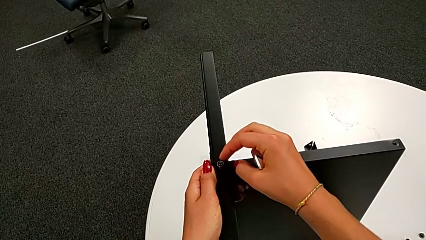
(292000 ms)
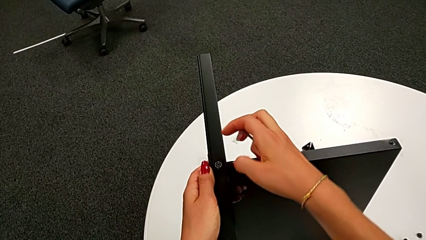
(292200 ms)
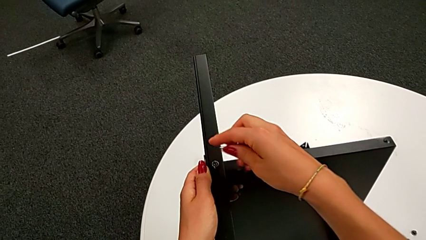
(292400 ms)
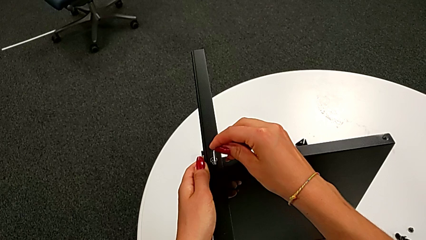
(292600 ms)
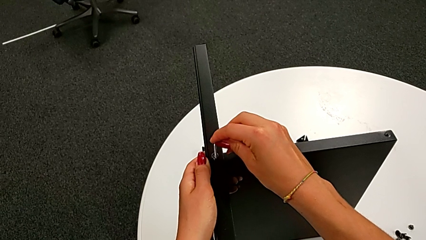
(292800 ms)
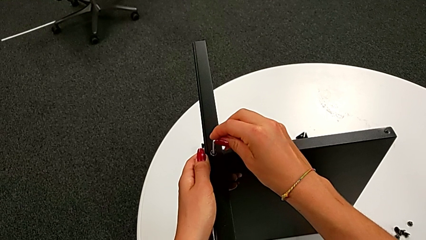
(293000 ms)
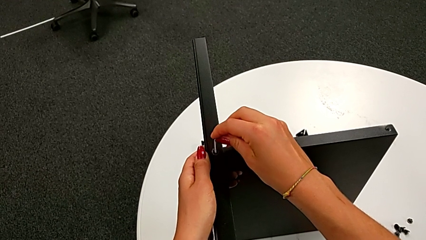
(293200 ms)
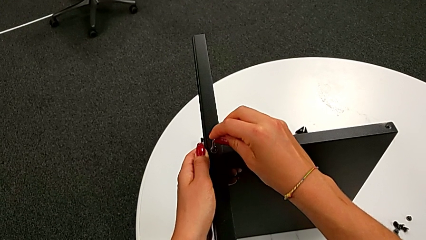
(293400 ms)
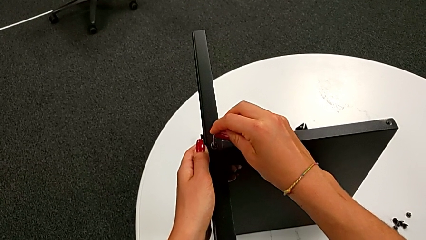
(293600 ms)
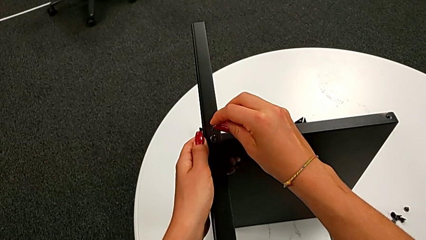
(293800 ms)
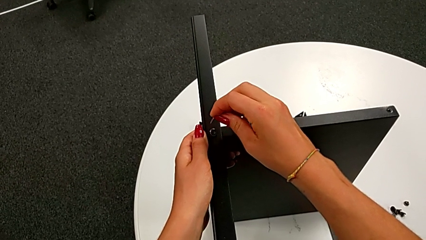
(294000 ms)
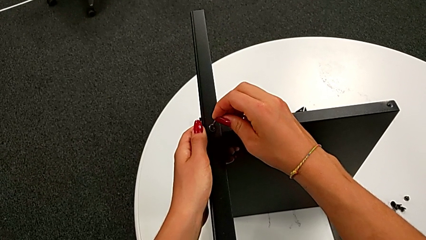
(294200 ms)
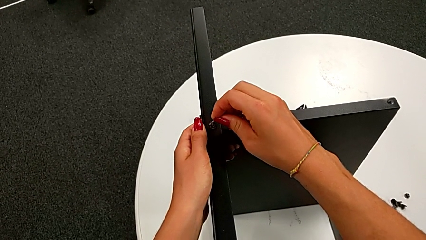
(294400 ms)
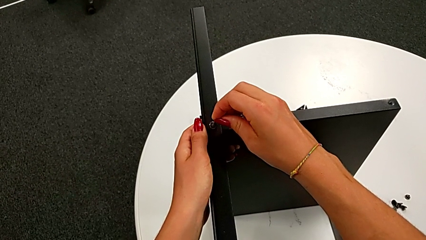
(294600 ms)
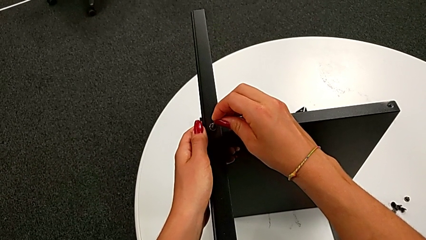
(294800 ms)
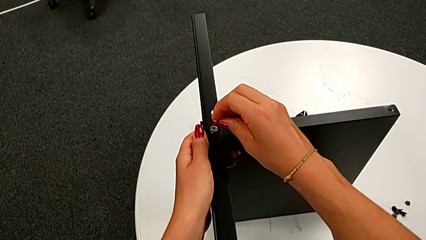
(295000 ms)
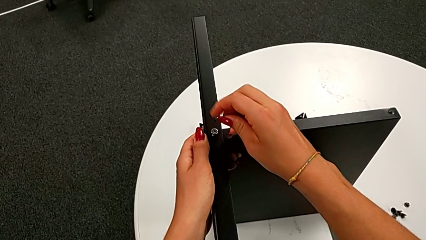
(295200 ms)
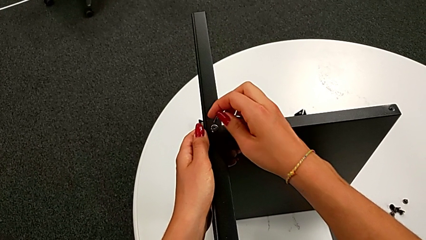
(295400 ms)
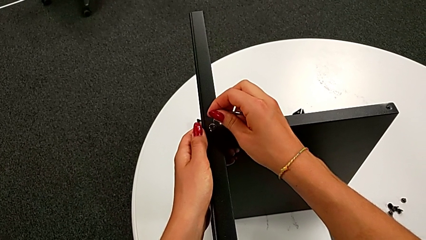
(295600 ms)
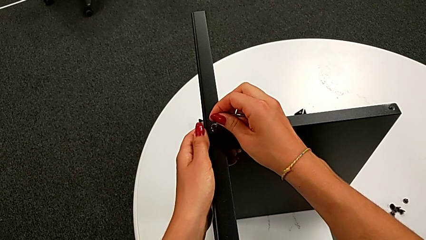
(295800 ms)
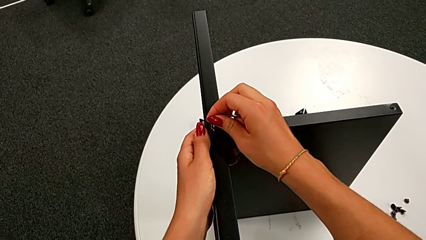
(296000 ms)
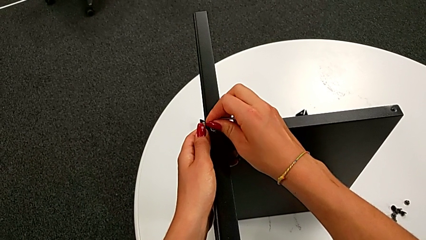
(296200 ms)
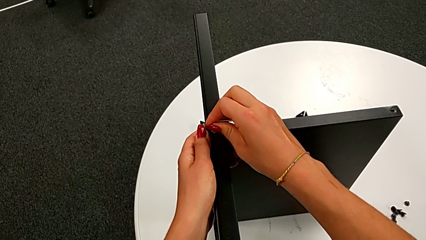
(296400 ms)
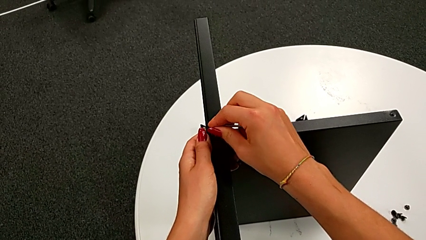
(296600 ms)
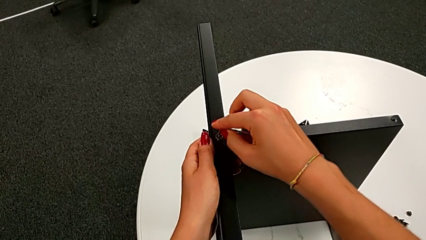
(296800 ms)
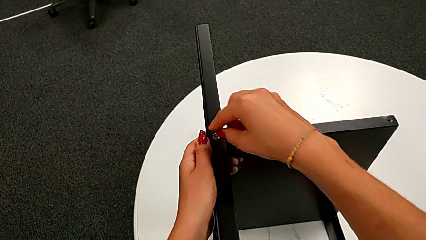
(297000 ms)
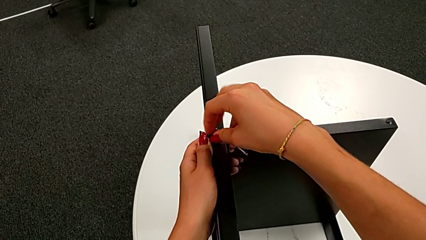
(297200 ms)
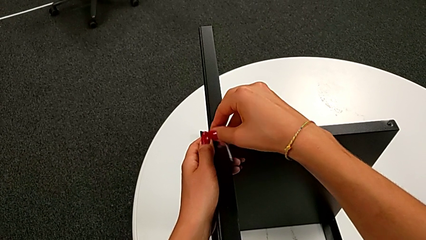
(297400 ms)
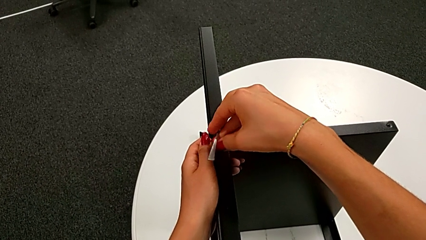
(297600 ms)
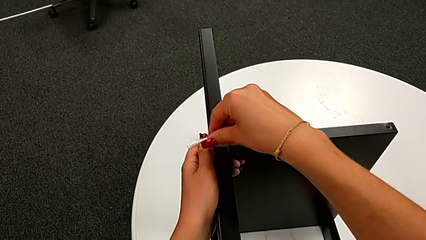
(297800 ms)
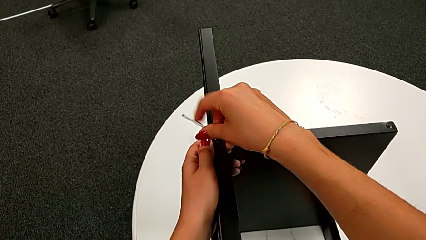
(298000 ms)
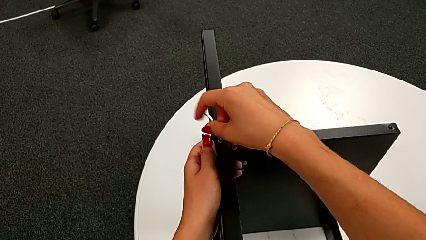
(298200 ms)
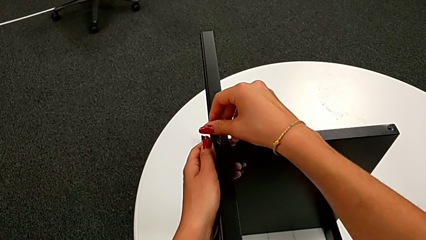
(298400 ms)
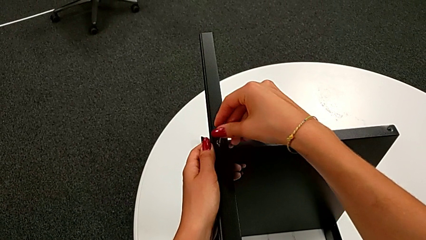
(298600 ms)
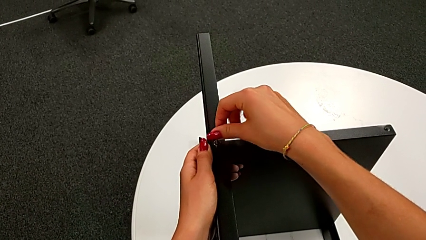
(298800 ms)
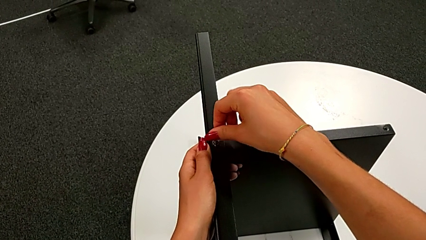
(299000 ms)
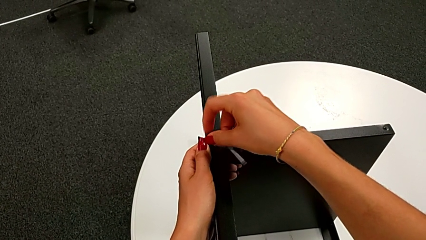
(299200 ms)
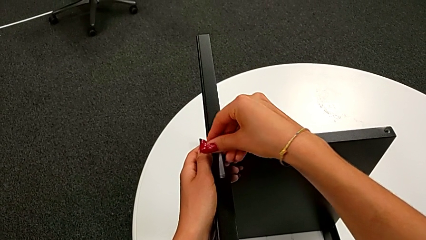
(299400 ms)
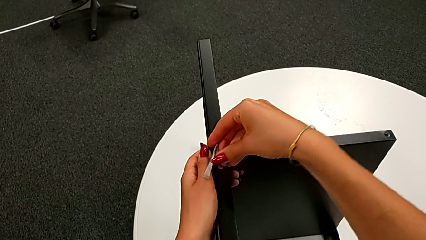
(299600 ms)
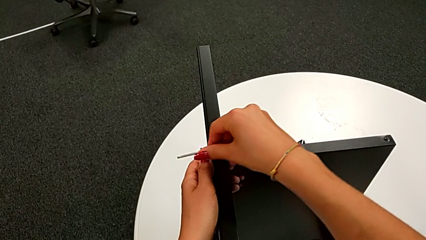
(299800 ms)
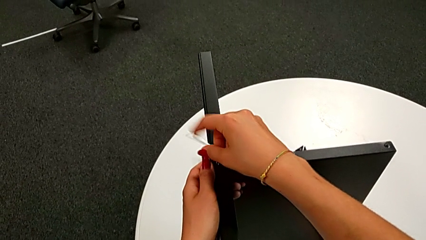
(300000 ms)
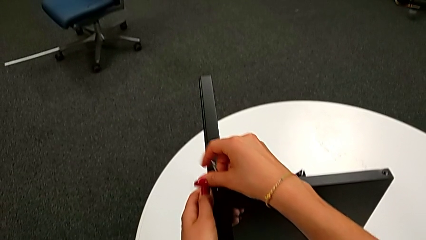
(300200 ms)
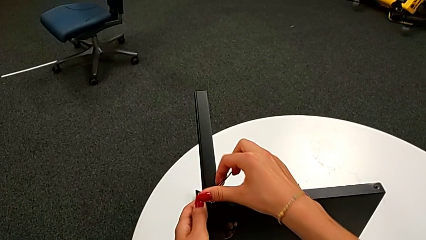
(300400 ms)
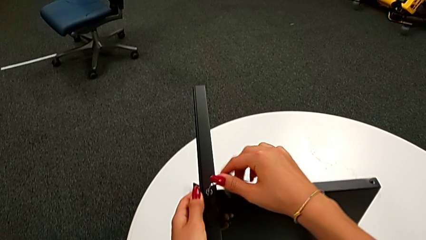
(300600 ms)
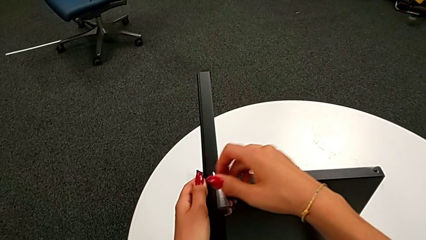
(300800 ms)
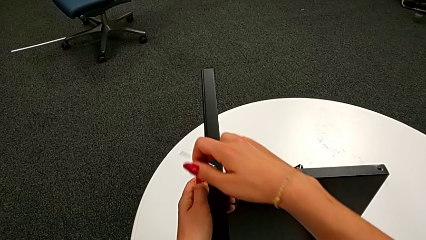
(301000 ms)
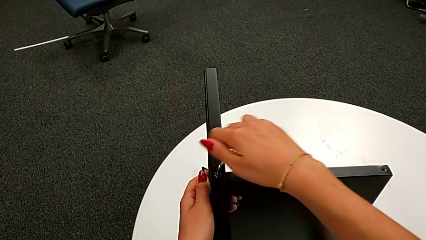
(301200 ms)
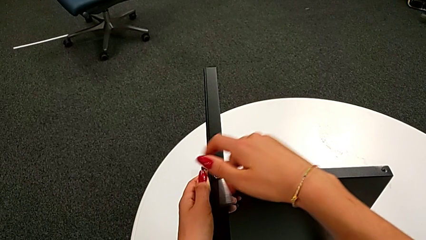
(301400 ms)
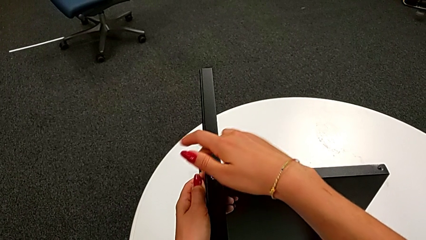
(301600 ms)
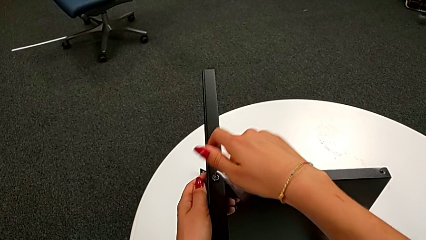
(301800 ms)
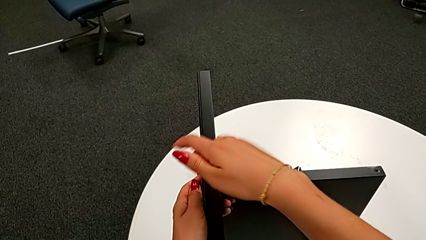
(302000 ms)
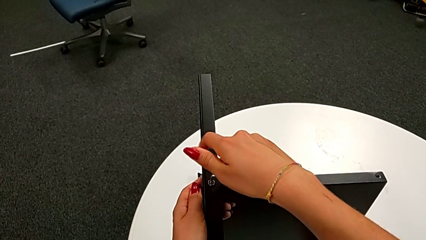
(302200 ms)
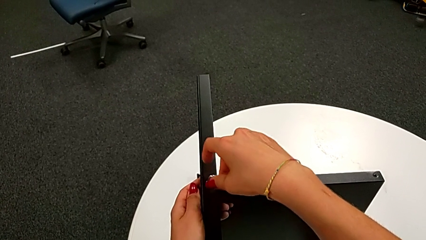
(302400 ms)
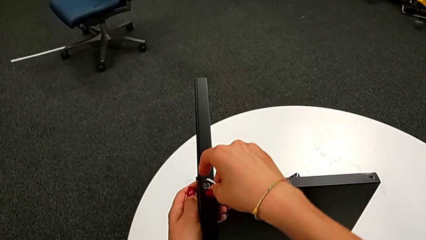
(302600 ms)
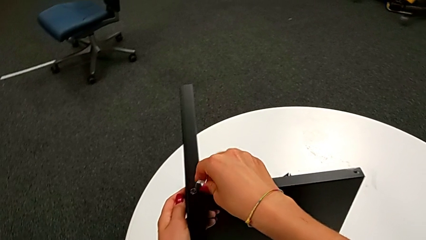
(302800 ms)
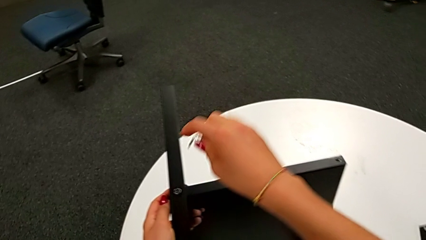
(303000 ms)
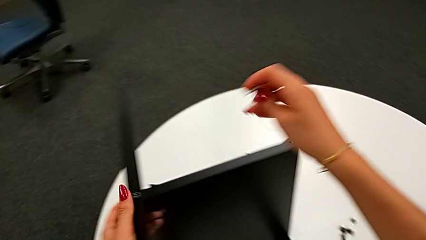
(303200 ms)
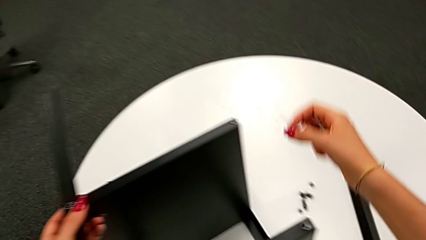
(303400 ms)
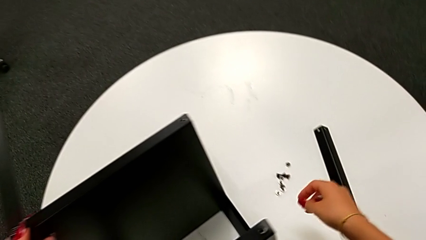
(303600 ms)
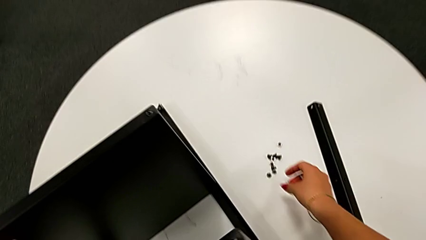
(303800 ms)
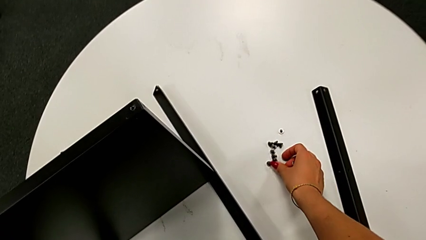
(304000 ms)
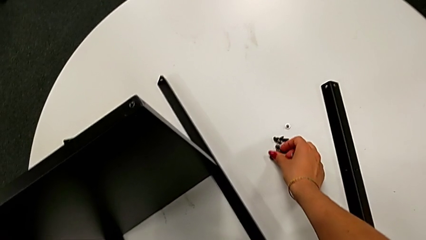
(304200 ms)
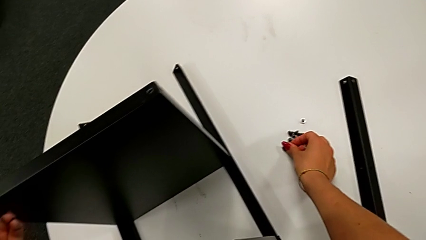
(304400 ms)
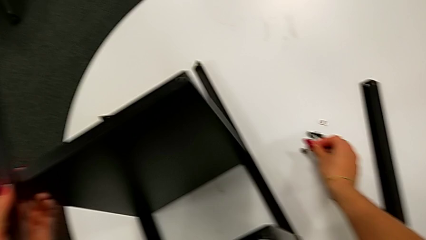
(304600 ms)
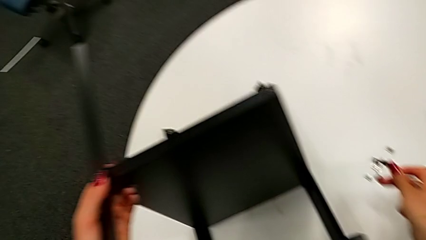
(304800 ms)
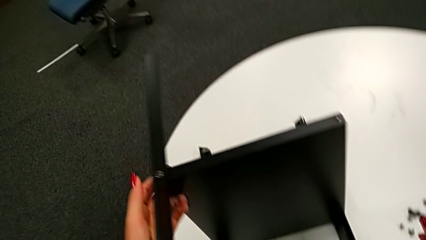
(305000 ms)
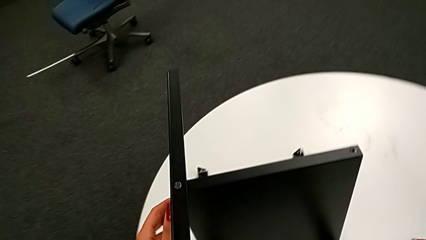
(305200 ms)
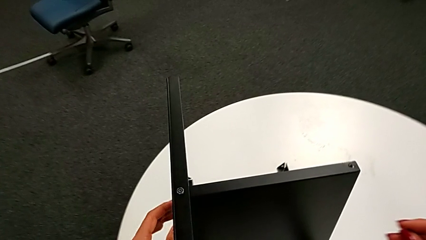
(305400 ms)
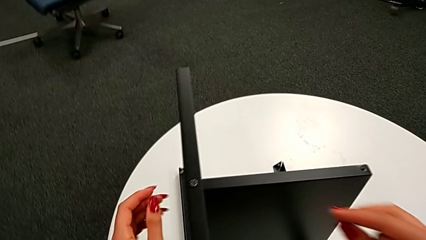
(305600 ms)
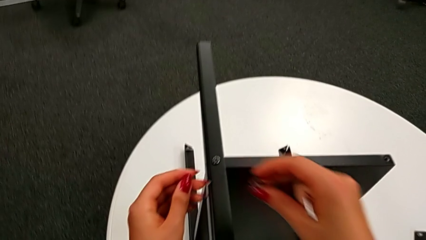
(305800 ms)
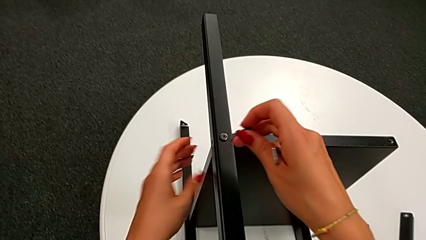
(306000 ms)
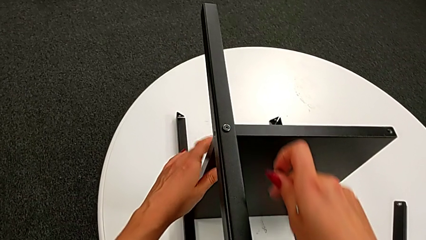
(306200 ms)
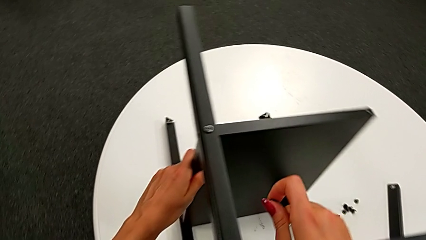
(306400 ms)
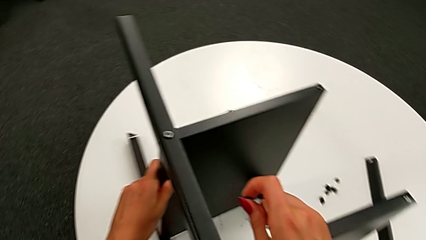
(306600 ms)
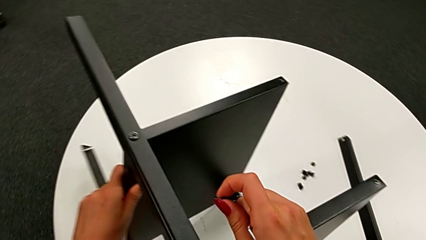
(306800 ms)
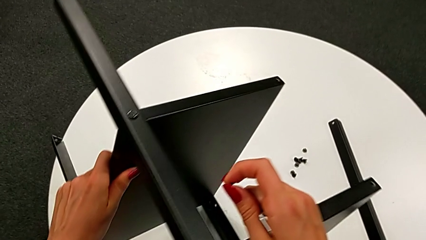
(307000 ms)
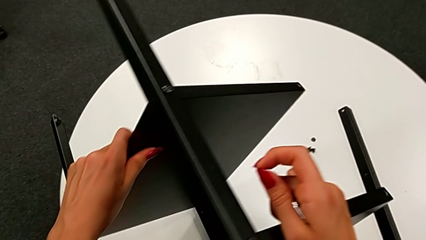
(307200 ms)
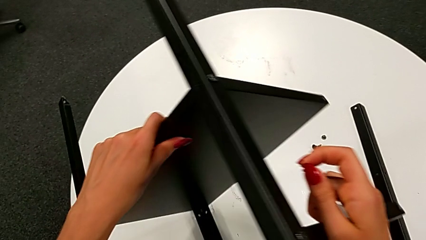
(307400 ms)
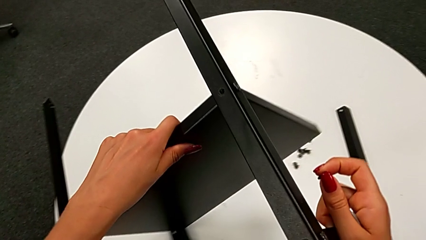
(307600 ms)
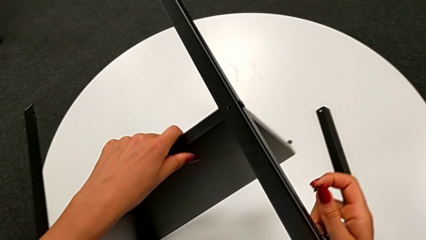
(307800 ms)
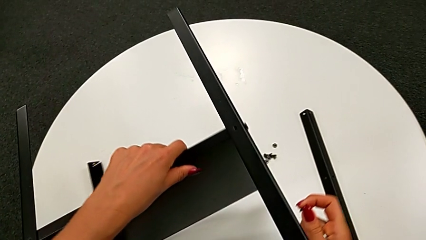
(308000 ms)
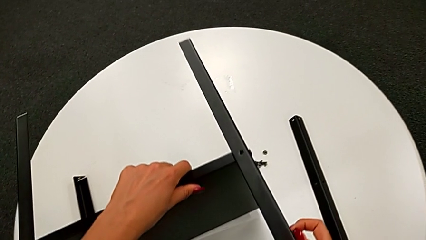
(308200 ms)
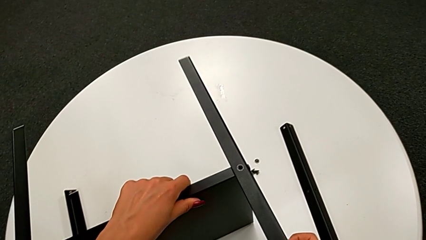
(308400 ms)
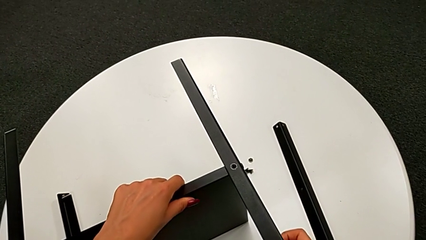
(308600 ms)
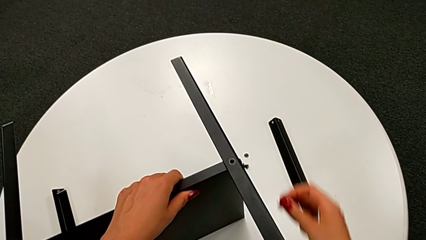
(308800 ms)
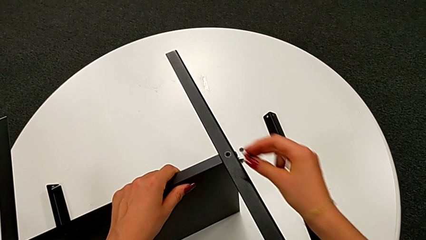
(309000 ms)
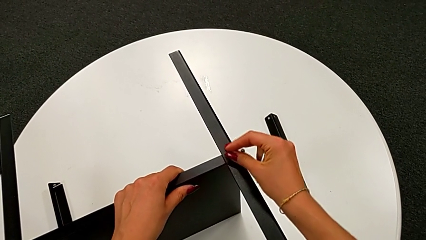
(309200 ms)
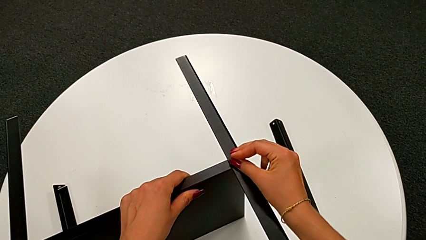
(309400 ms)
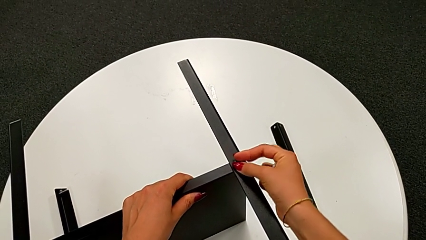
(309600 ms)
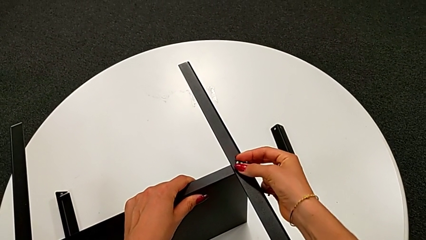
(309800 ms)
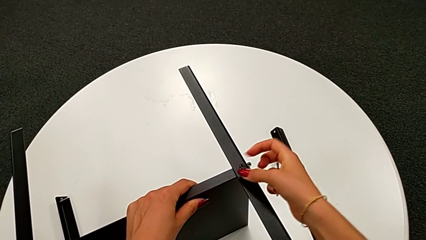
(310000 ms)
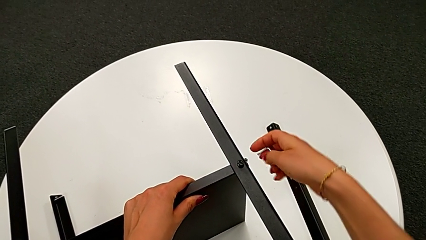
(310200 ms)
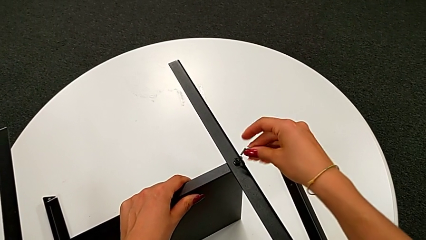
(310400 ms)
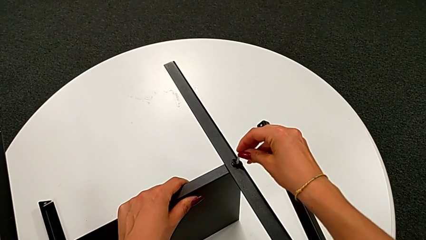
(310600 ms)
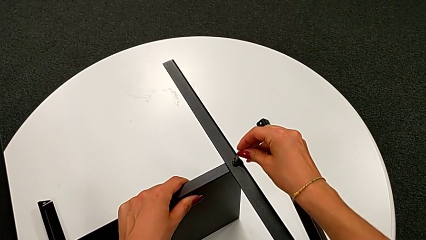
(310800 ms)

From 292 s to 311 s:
The camera wearer is assembling the bottom tray. They insert the Allen wrench, screw the seventh hex socket head, withdraw the Allen wrench, grab the eighth hex socket head, rotate the nightstand and insert the eighth hex socket head.
